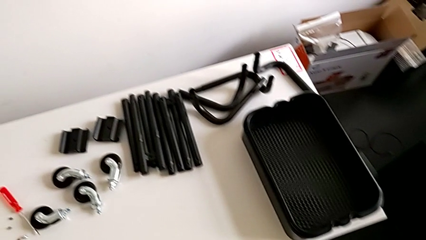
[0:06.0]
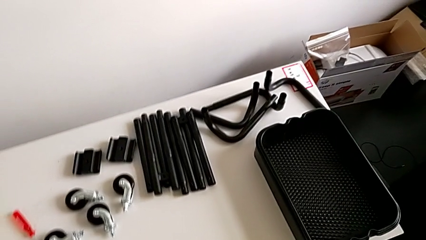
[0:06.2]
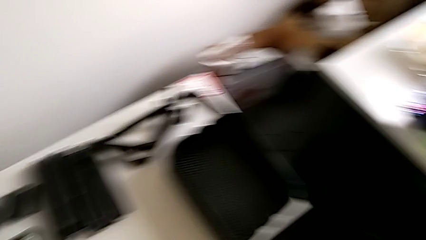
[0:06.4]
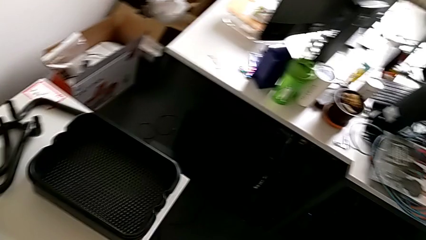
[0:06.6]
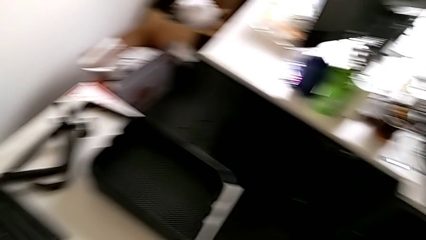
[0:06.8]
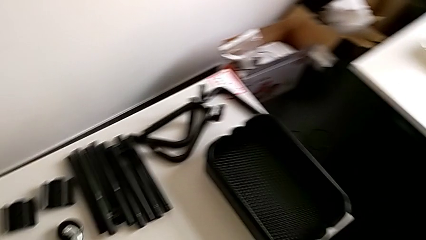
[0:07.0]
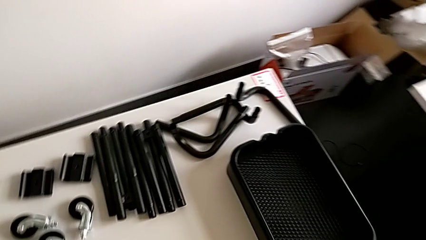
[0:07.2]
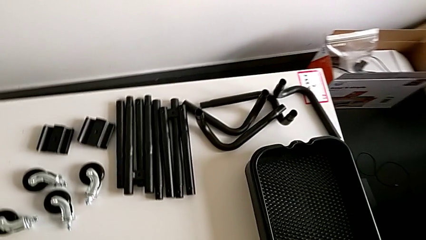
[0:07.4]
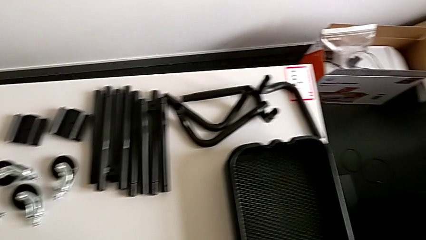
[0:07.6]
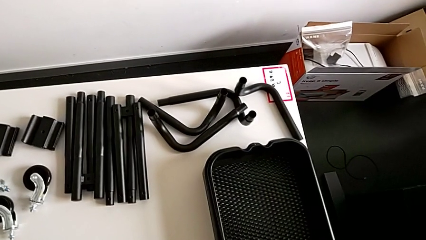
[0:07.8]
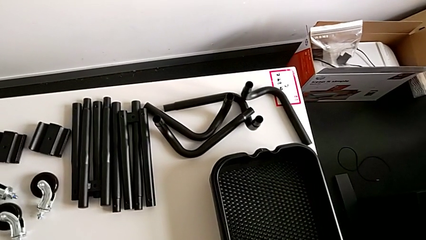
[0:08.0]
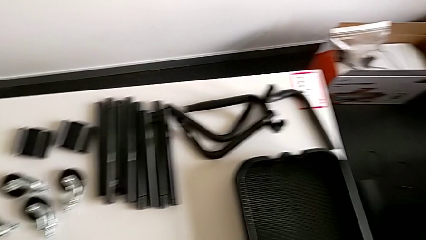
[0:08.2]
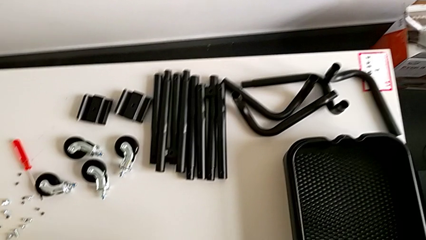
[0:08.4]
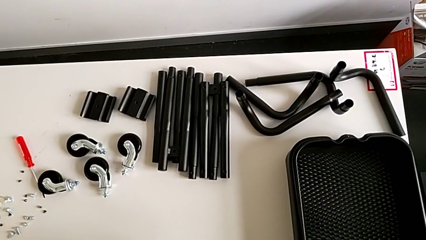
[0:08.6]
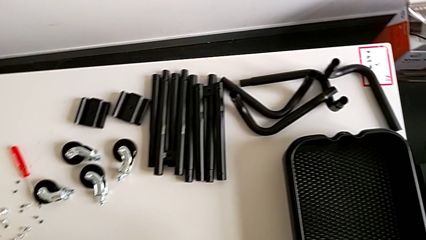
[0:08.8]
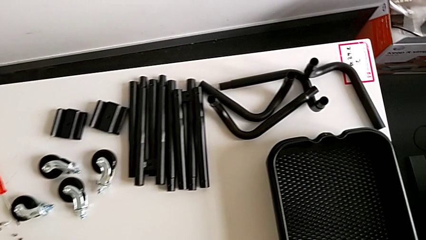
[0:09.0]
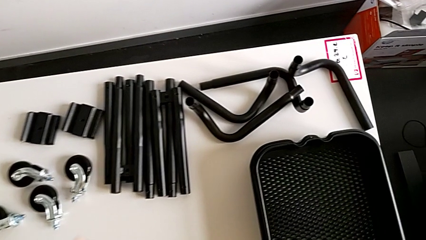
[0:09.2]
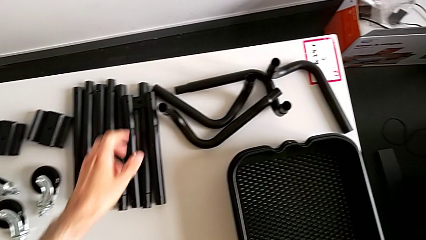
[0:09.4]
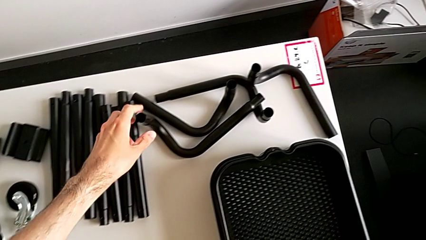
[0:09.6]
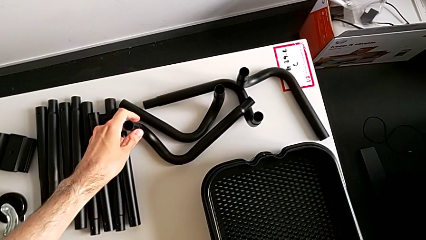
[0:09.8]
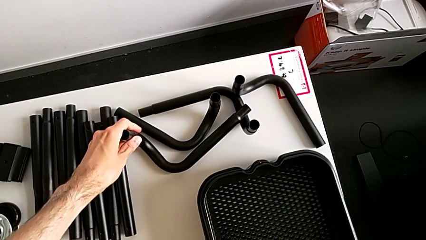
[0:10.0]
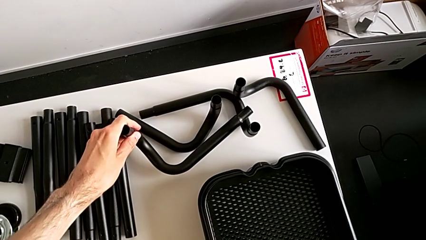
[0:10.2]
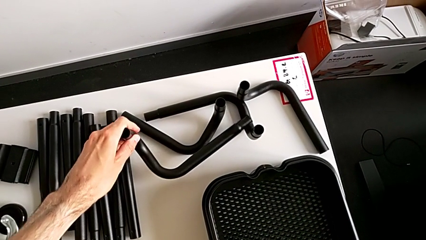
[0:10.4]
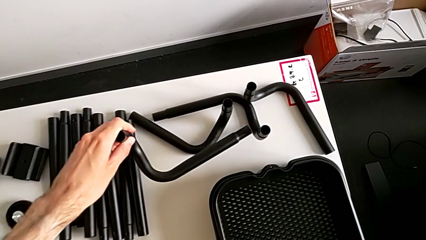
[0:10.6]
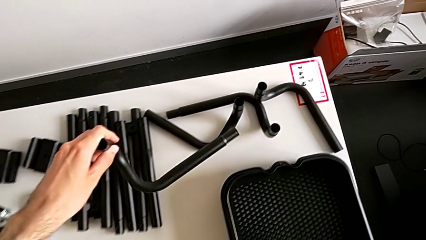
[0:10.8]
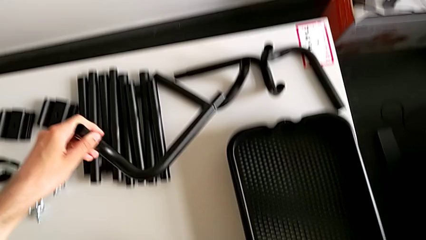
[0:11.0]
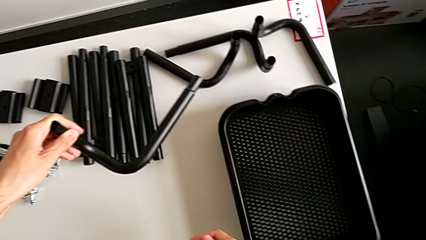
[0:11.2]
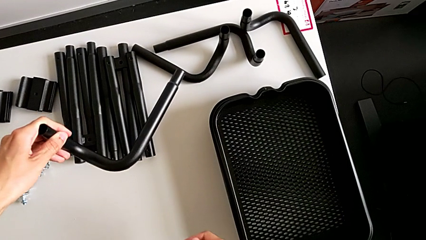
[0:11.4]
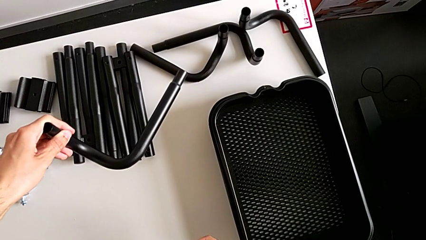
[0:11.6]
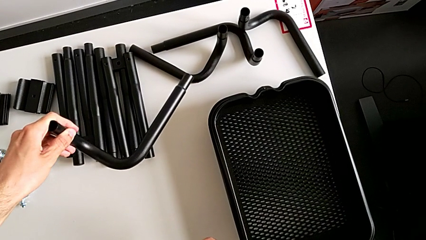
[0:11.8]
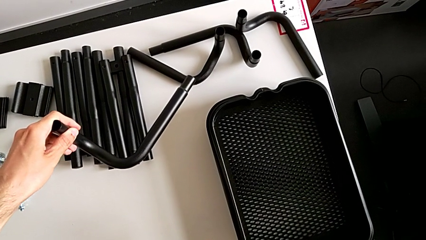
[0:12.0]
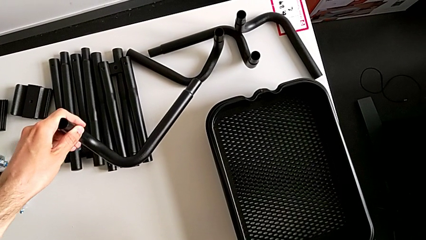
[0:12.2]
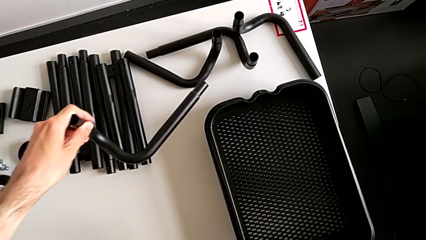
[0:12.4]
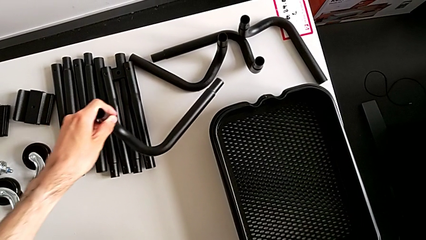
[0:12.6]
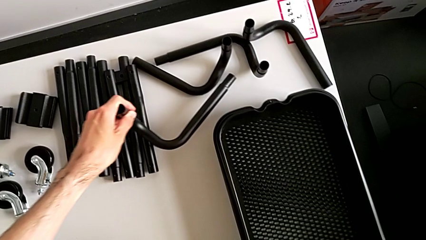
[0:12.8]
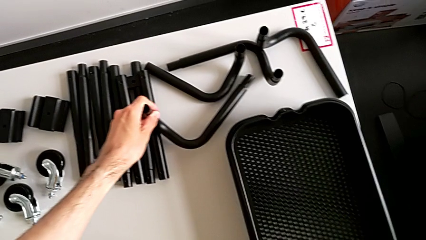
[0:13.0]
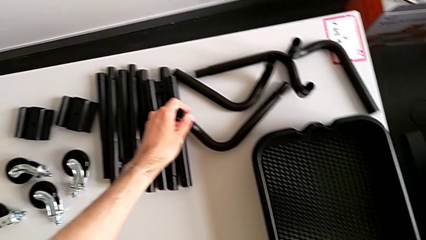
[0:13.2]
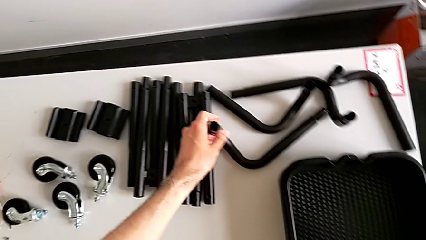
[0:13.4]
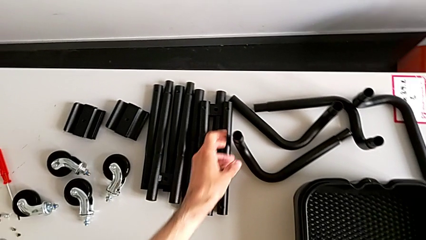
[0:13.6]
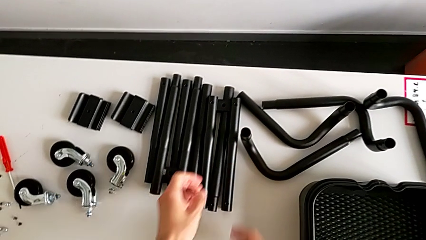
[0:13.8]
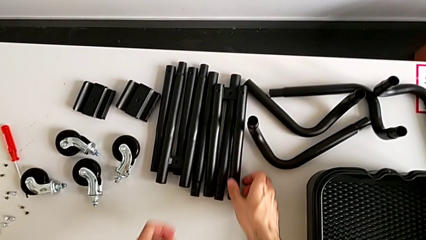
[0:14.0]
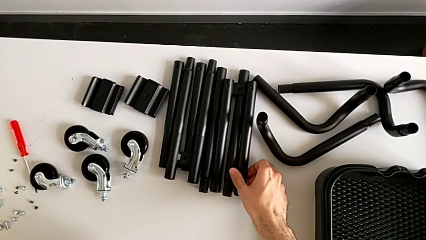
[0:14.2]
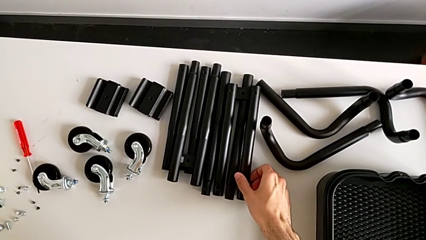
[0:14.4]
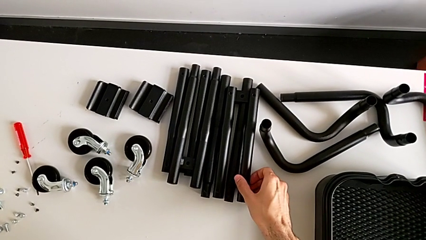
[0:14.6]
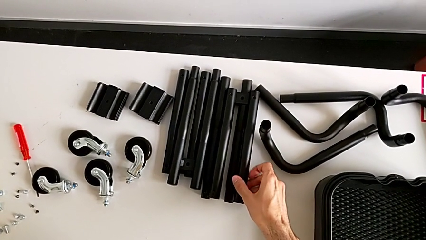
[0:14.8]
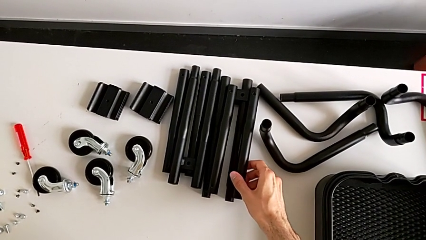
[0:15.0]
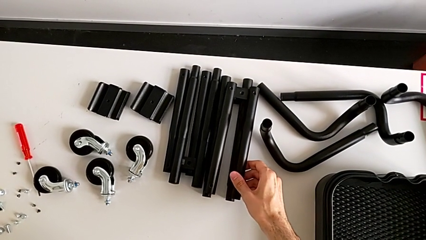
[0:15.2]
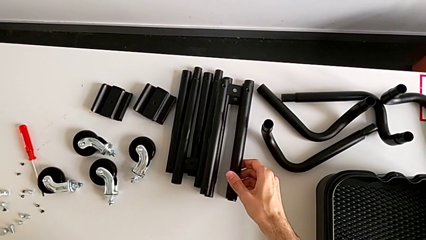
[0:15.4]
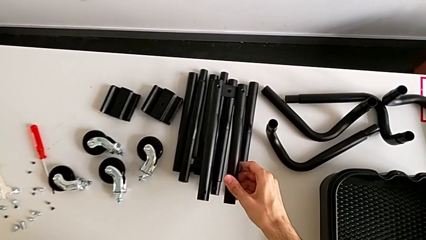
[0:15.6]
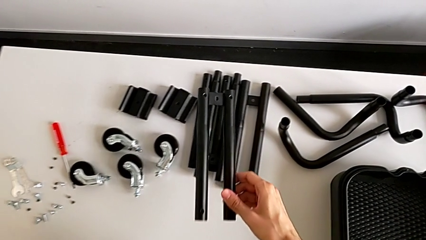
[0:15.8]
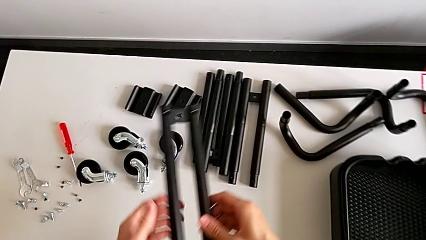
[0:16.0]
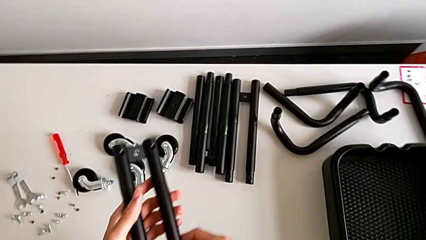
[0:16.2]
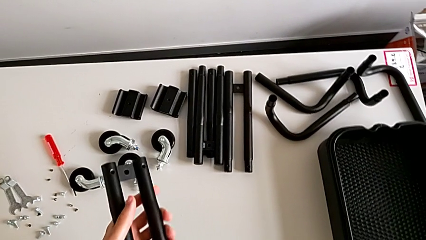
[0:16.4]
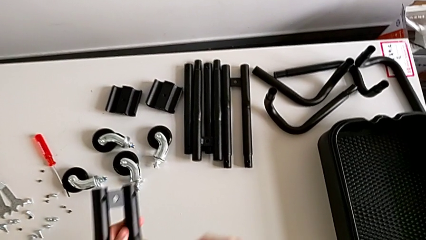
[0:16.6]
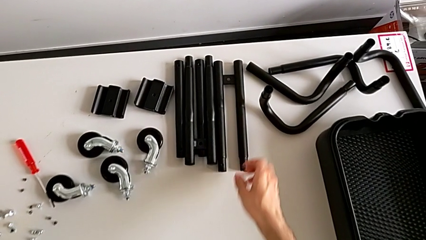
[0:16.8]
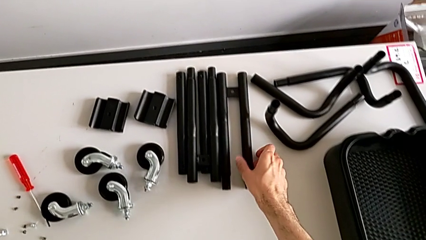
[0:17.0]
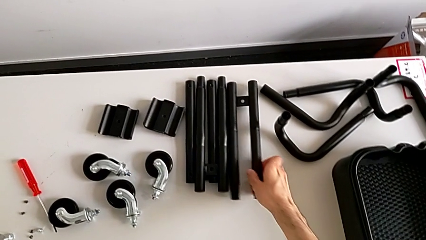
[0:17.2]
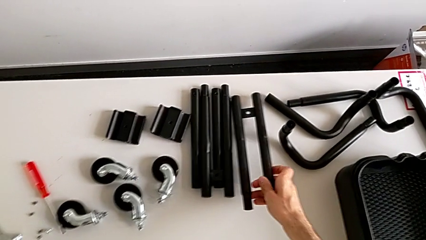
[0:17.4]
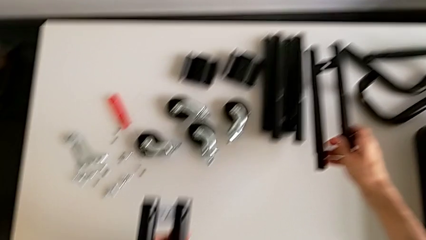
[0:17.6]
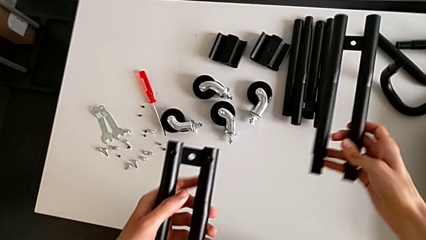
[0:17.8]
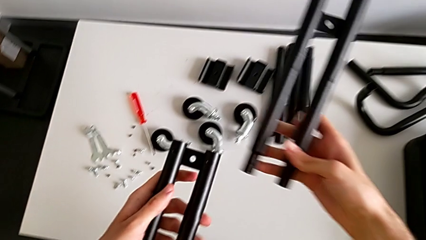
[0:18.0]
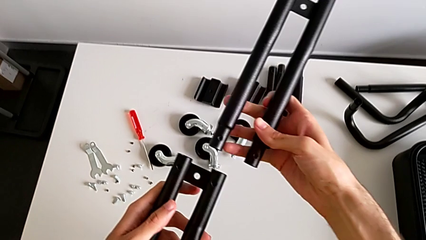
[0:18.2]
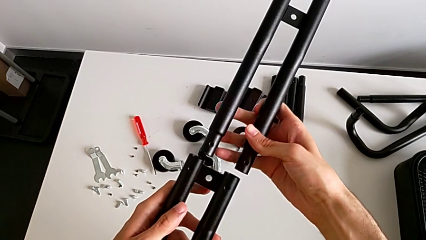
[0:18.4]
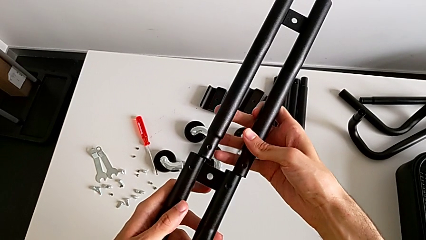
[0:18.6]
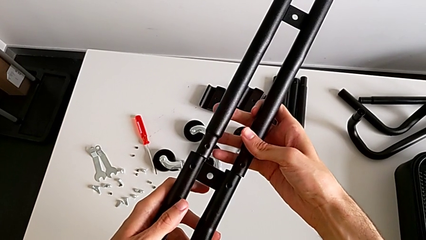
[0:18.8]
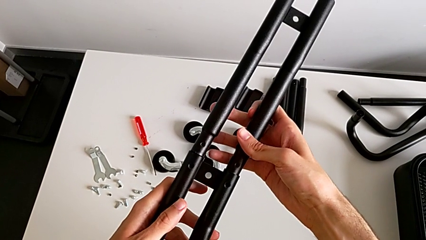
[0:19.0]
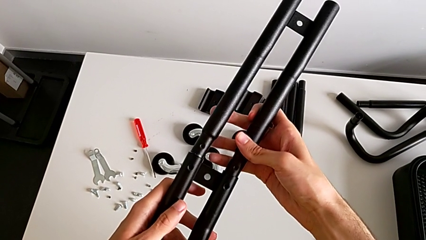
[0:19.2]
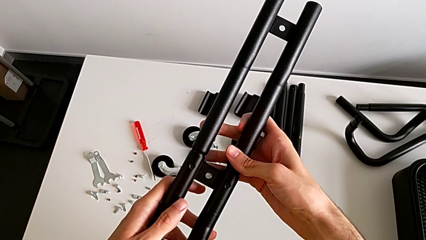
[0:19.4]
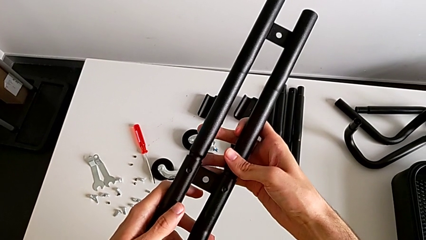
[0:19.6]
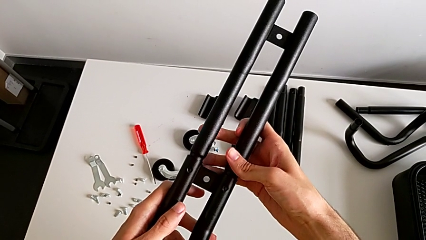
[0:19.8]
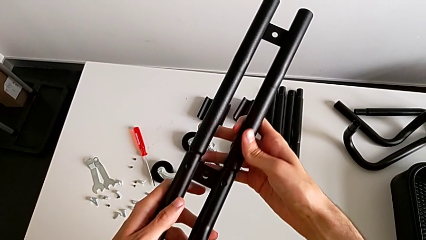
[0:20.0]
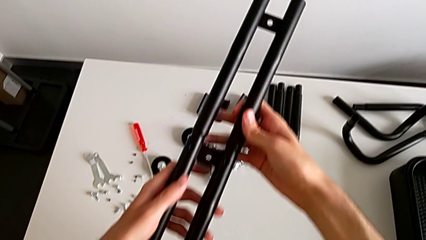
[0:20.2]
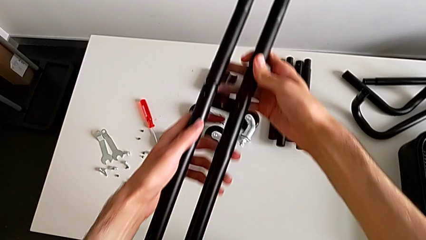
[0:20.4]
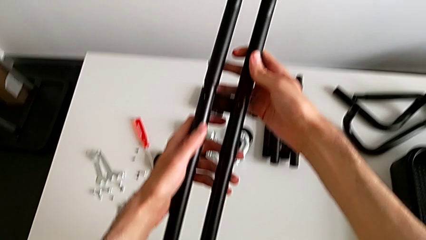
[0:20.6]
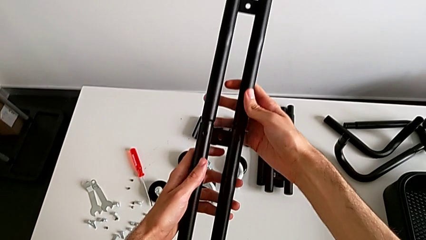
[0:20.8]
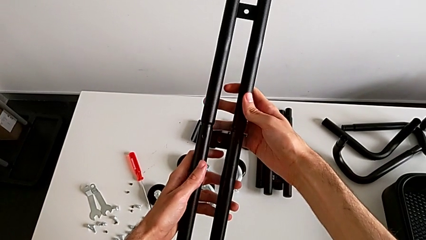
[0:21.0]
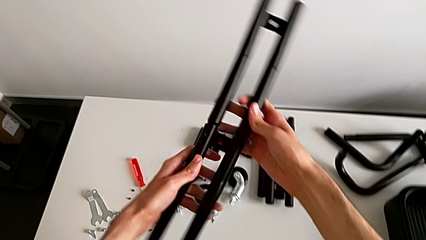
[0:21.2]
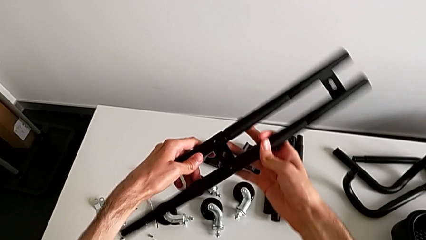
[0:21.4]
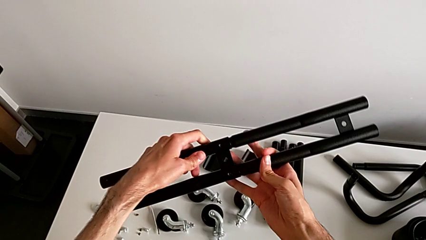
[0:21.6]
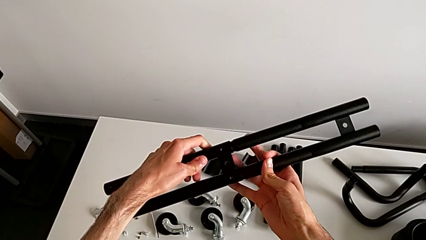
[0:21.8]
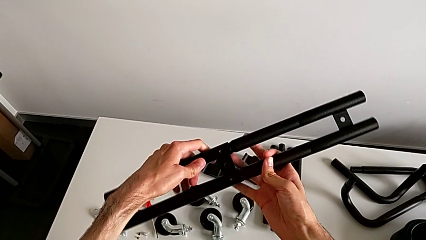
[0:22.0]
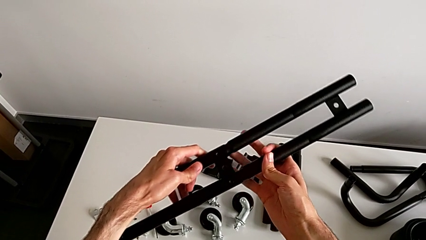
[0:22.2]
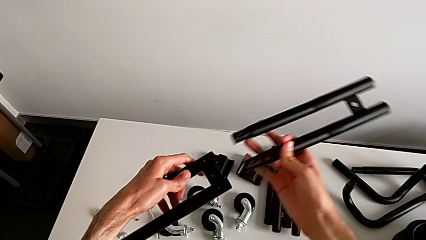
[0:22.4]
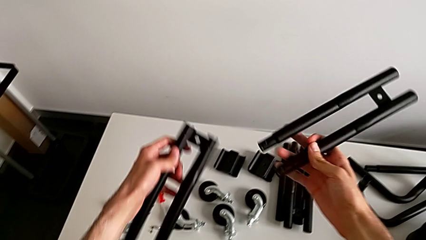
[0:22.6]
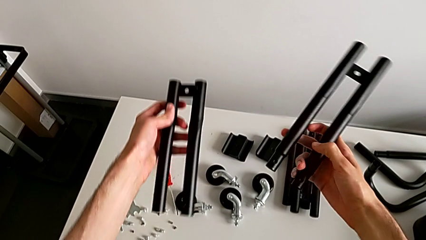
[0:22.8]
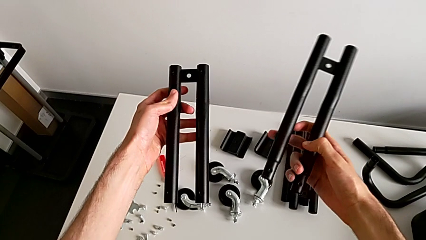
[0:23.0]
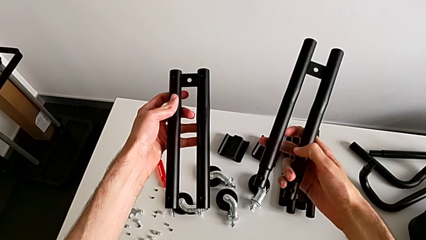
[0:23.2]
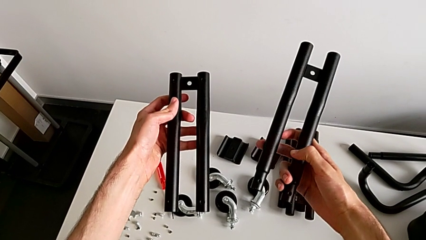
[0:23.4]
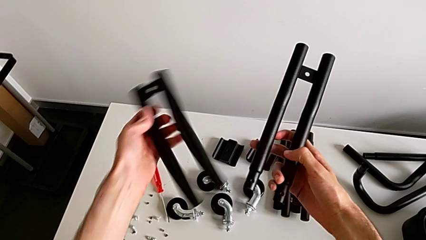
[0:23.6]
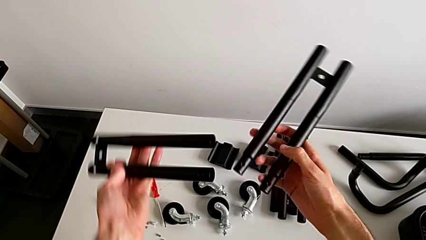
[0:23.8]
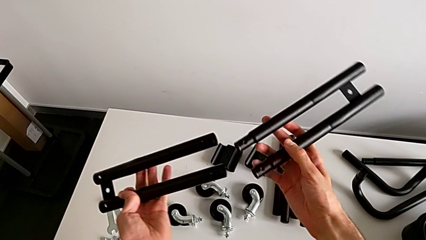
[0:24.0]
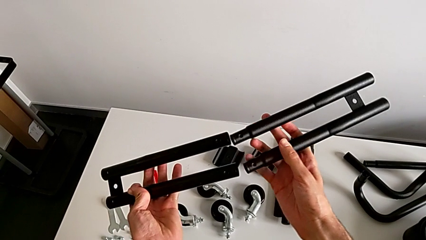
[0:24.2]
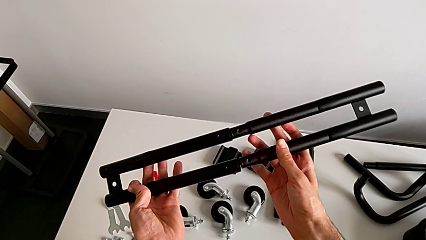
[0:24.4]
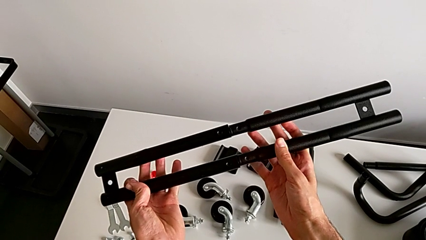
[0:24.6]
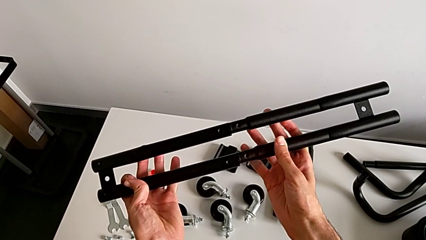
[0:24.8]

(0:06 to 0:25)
The camera wearer is assembling the first leg into place. They wrongly align the leg in the wrong direction.
